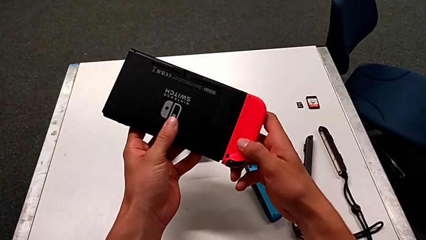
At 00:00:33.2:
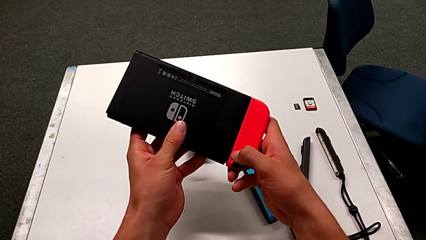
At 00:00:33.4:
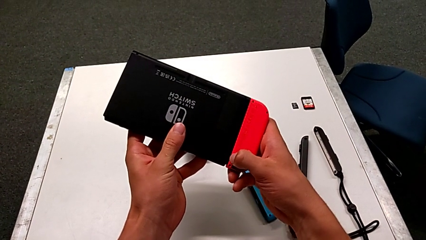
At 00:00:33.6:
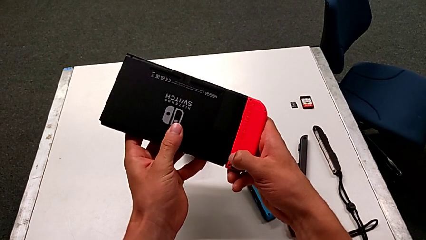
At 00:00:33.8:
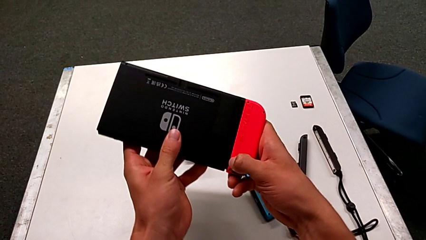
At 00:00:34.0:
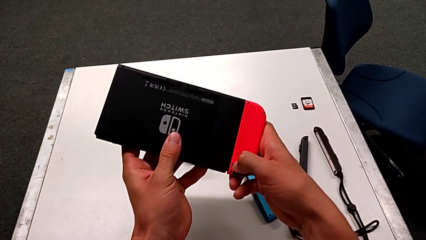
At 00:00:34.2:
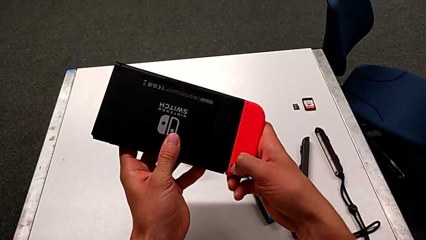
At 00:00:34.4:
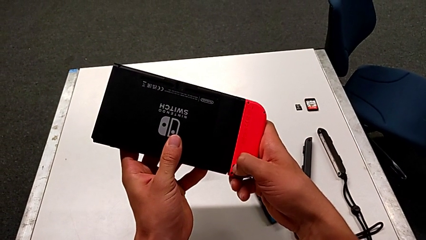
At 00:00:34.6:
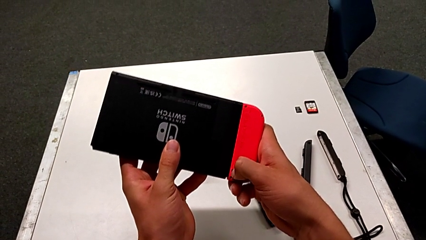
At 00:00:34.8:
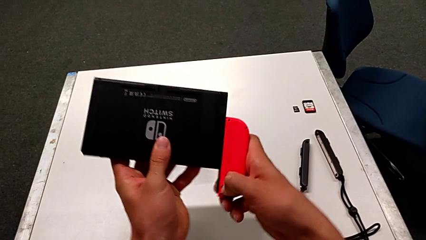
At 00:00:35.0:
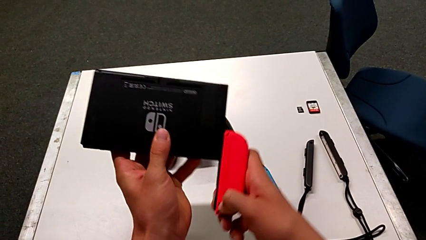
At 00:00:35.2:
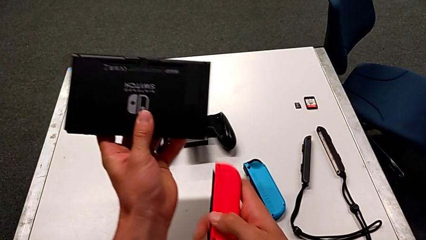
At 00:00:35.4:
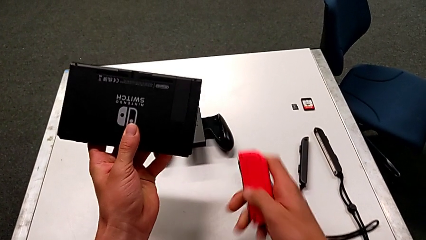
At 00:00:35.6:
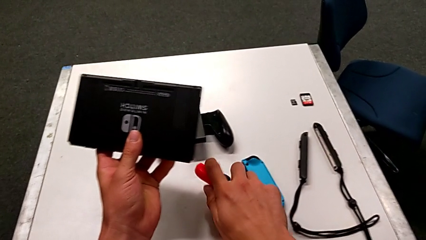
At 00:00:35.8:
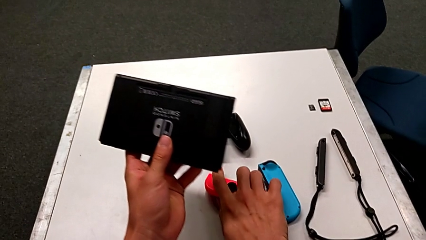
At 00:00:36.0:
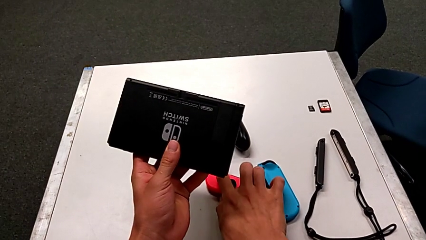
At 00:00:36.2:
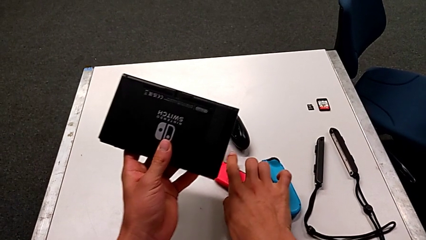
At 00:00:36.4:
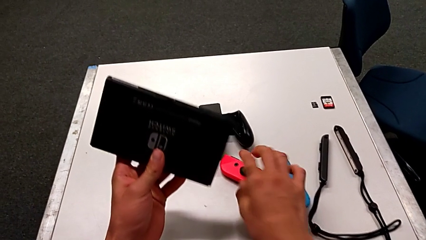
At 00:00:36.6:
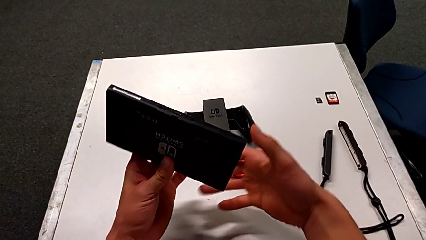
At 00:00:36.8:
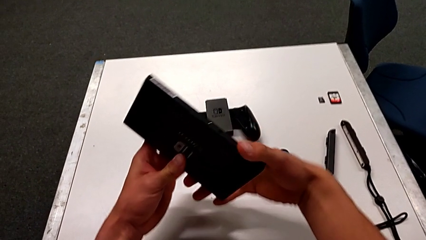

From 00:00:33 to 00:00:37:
The camera wearer is detaching the Joy-Con controllers. They press the black button, withdraw the red Joy-Con controller and place it.

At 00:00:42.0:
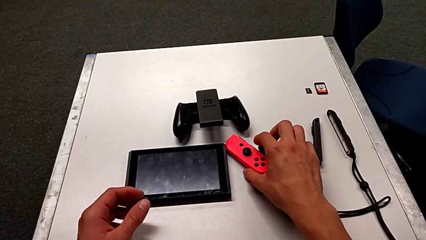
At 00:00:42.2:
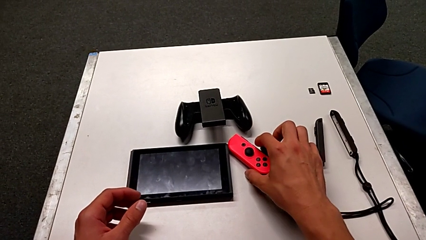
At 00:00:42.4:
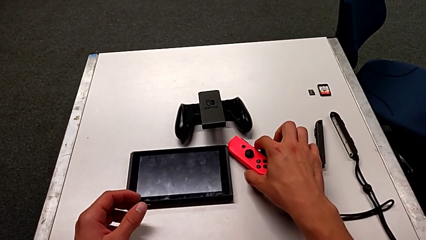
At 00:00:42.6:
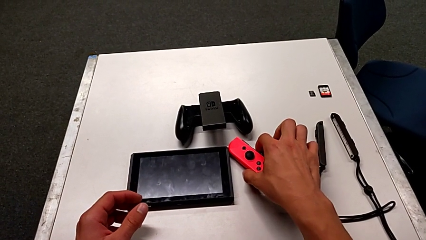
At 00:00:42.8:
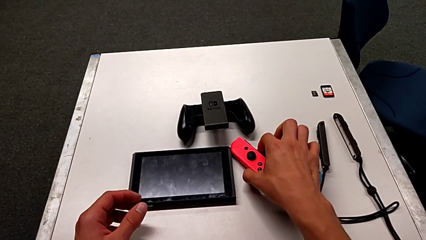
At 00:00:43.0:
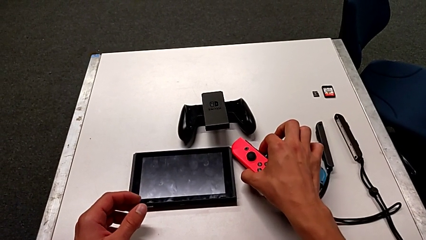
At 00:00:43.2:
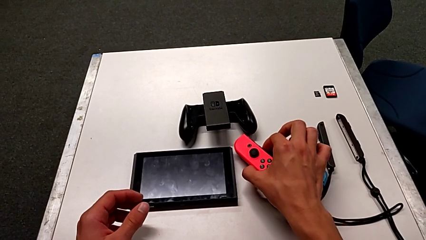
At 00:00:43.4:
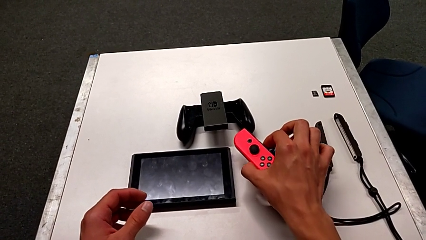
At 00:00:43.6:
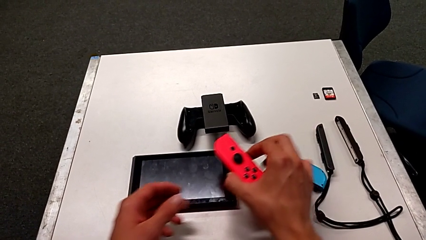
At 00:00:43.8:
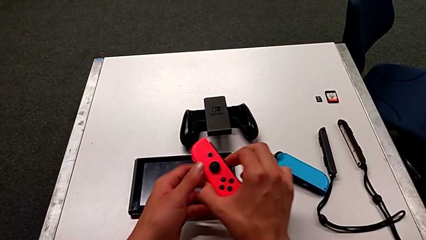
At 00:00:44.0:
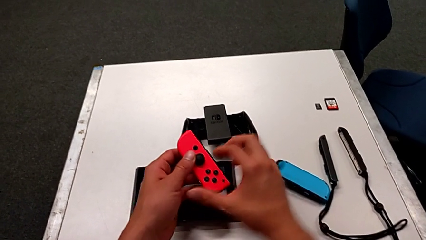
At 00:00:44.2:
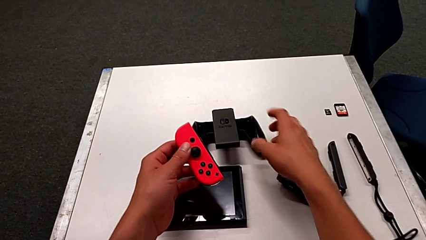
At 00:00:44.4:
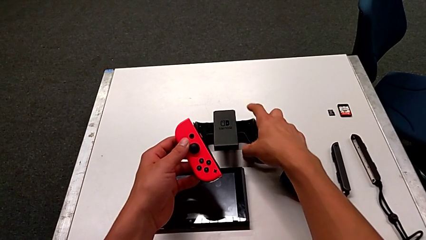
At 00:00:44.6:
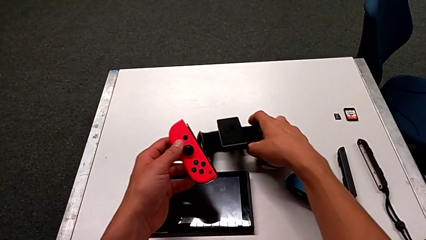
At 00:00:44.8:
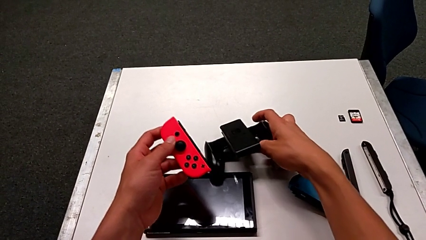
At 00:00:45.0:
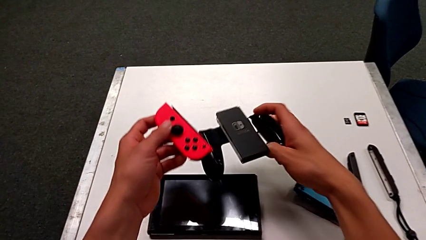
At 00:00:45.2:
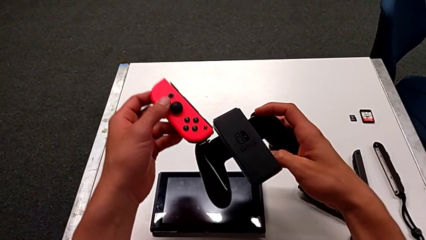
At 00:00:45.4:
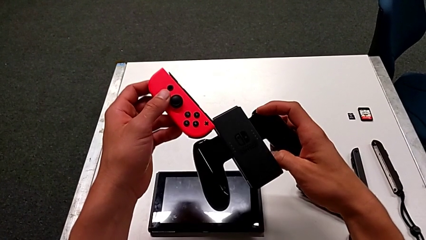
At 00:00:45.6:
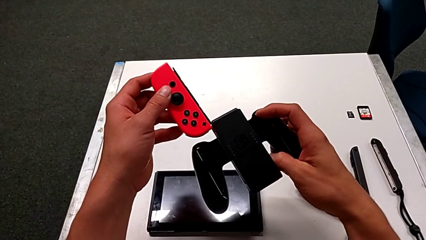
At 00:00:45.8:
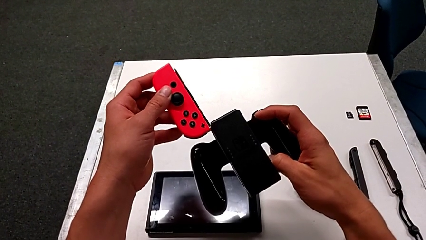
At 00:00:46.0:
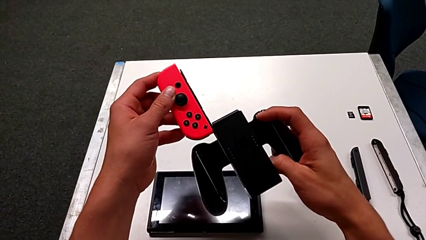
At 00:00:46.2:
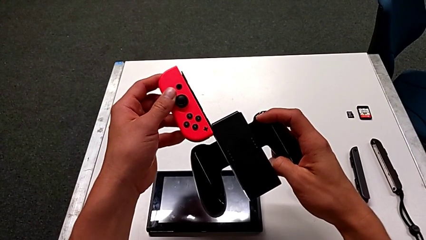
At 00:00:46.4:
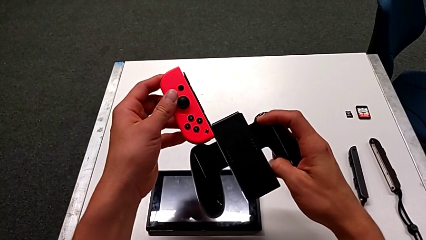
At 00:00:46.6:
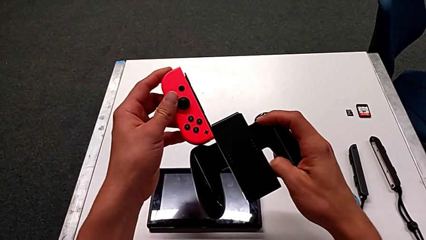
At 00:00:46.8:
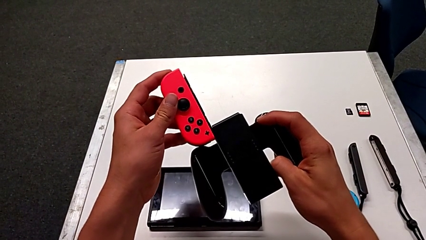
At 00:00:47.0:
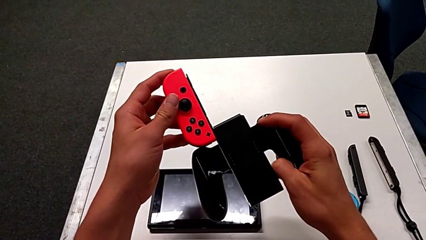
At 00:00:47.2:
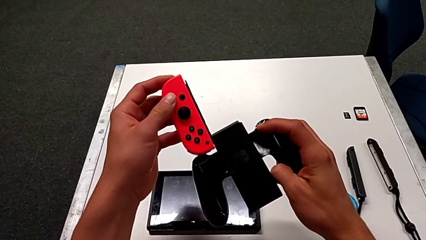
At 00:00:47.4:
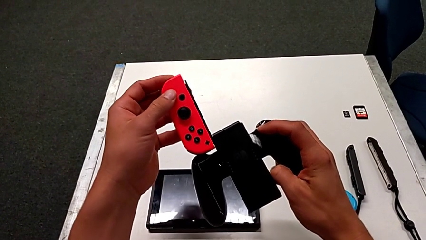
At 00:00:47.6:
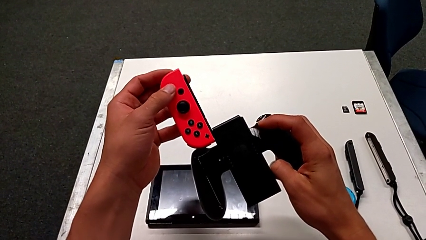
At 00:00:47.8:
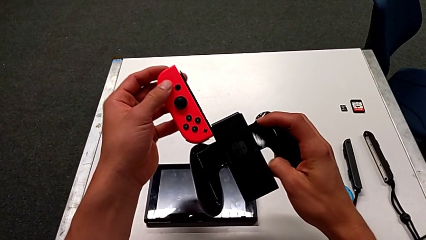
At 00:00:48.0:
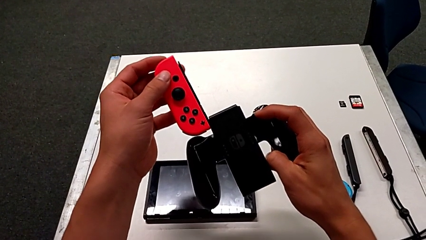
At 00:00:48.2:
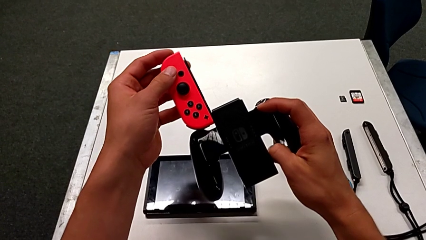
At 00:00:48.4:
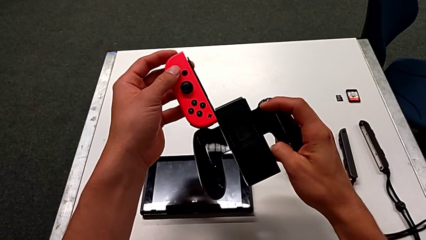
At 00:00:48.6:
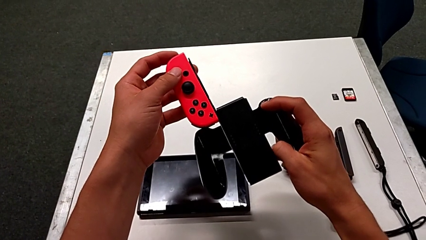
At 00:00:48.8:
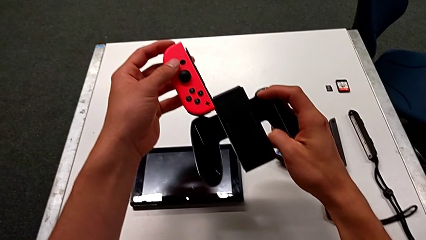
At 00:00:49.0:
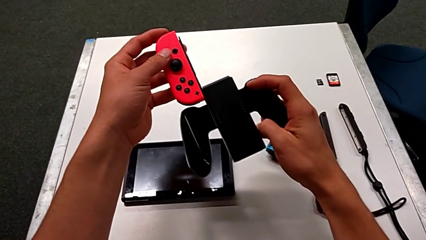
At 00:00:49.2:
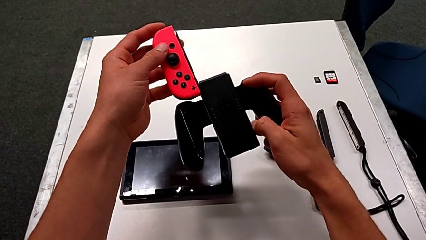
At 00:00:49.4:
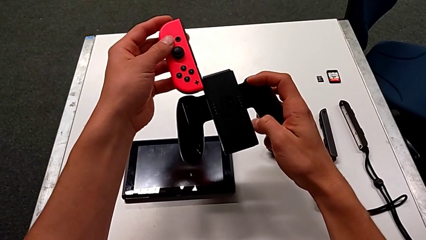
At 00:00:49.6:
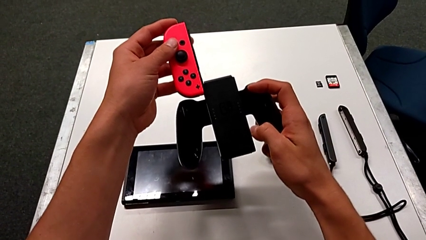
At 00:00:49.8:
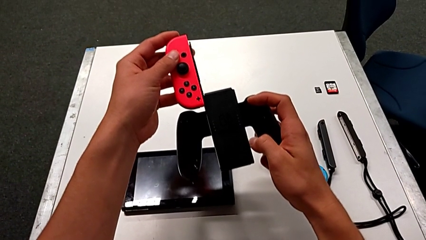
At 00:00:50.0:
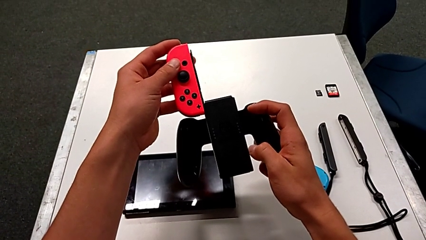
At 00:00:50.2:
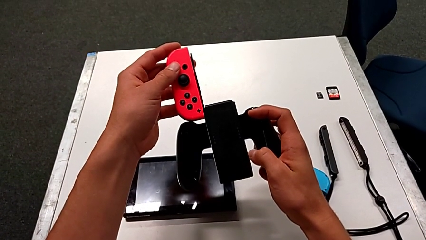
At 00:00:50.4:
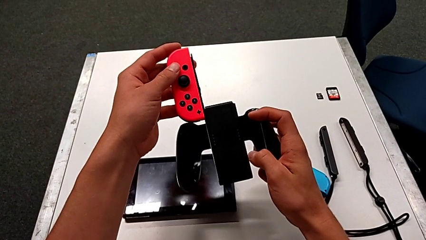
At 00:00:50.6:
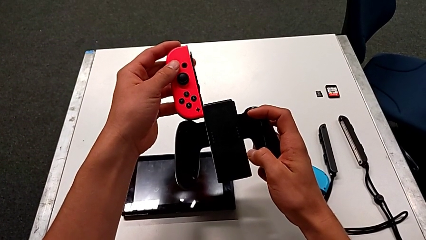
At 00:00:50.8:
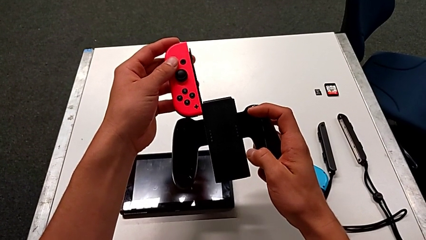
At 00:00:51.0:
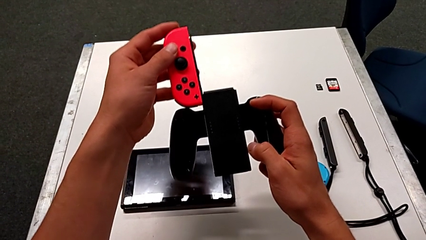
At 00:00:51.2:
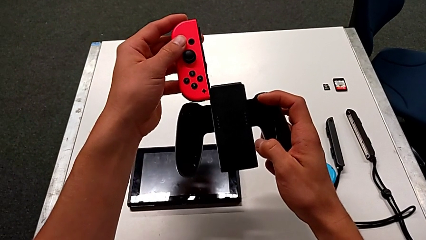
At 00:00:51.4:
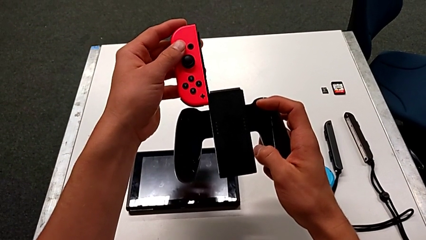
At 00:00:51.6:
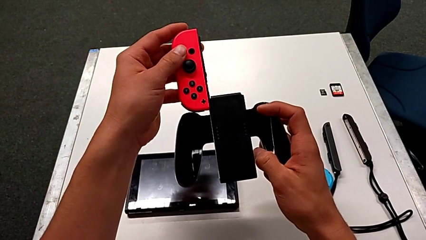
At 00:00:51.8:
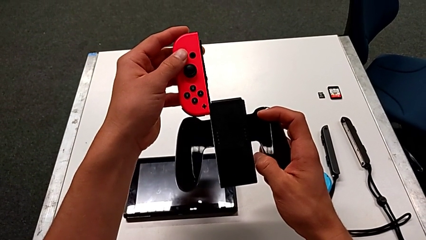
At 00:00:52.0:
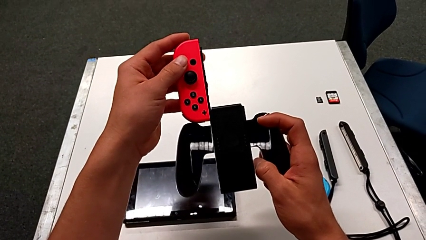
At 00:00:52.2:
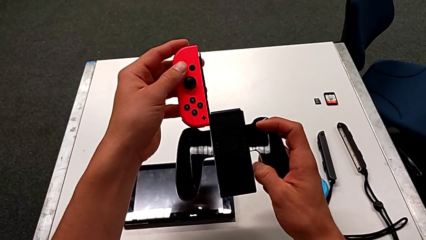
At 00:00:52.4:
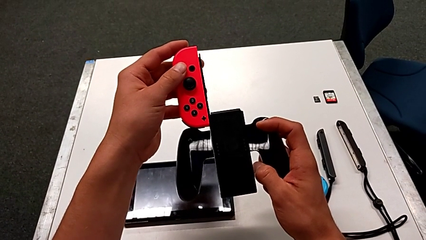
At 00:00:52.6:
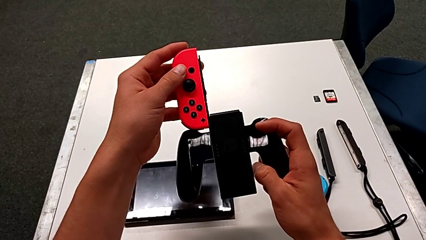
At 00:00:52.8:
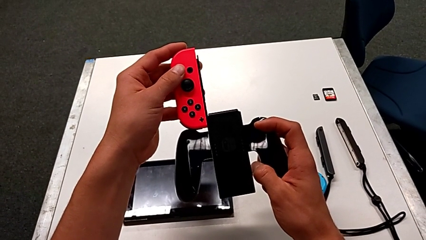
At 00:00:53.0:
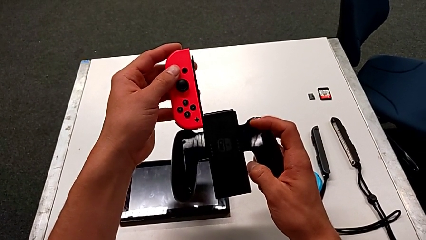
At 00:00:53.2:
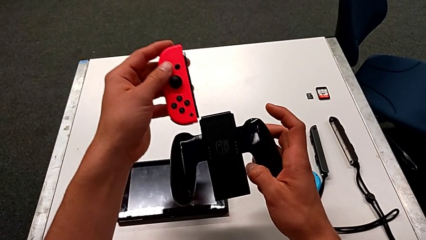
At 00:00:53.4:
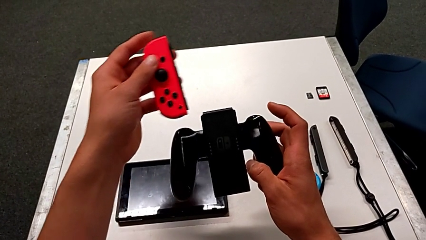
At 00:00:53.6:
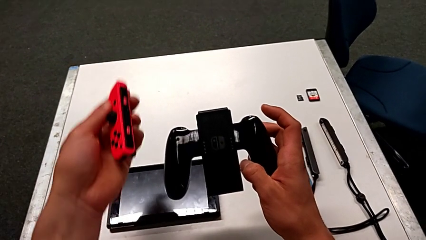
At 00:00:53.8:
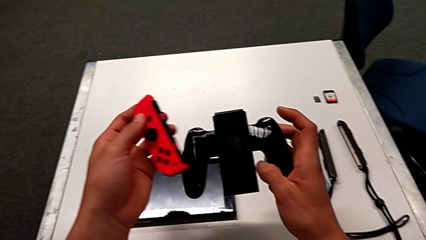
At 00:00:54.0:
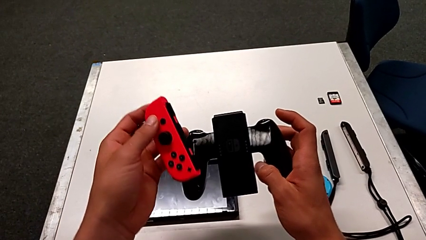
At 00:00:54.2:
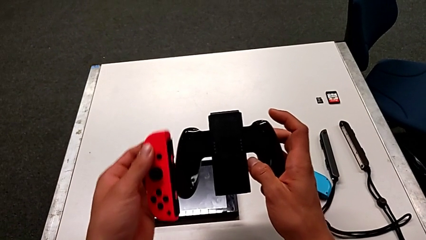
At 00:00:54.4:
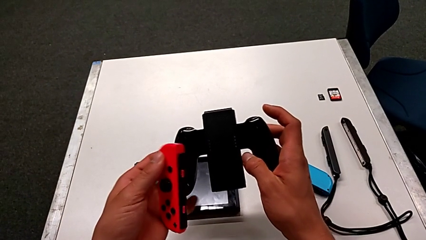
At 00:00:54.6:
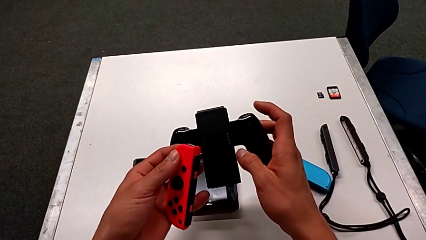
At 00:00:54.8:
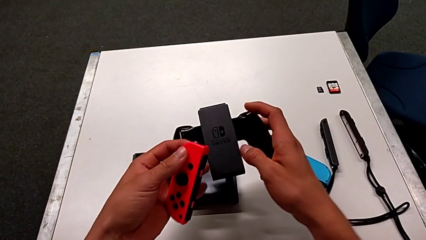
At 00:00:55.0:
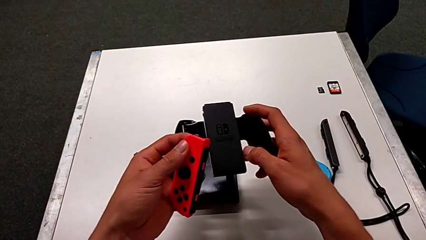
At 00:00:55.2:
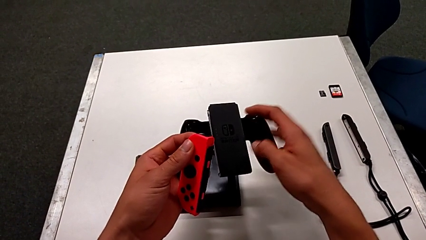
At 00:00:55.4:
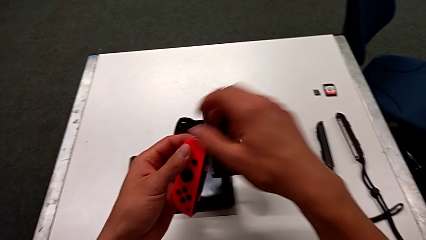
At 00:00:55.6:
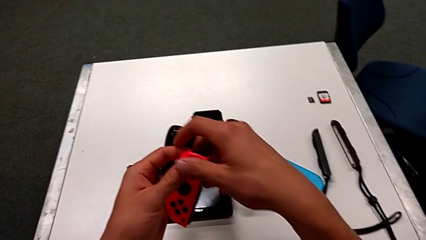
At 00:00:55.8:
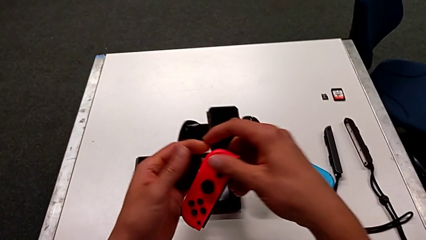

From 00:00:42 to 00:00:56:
The camera wearer is inserting the Joy-Con controllers into the comfort grip. They grab the red Joy-Con controller, grab the comfort grip and insert the red Joy-Con controller.
